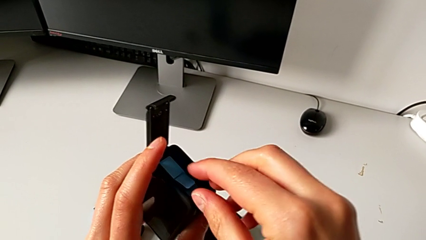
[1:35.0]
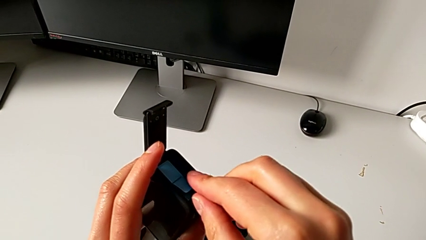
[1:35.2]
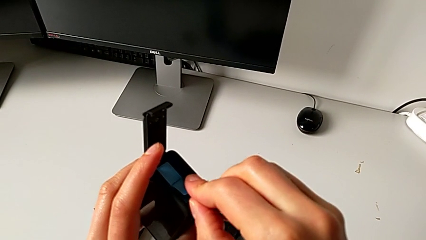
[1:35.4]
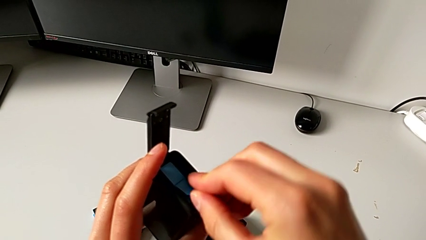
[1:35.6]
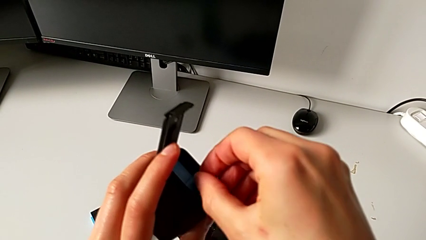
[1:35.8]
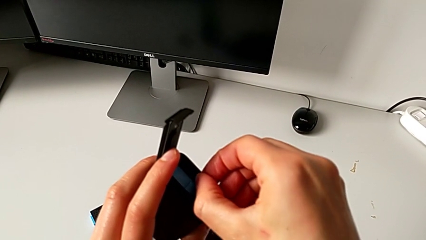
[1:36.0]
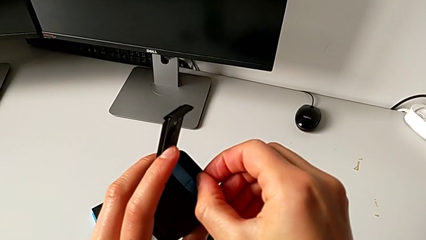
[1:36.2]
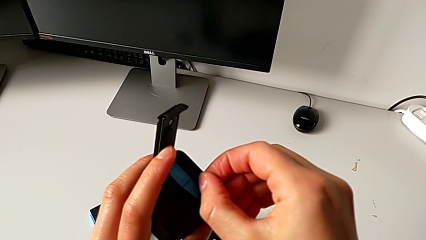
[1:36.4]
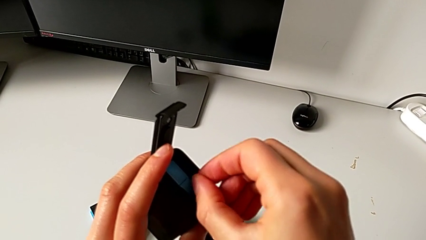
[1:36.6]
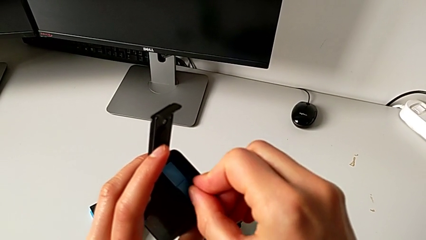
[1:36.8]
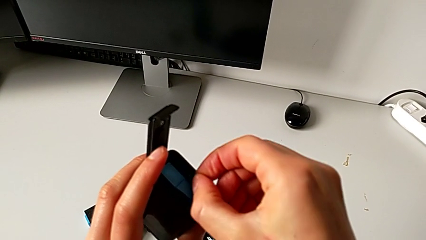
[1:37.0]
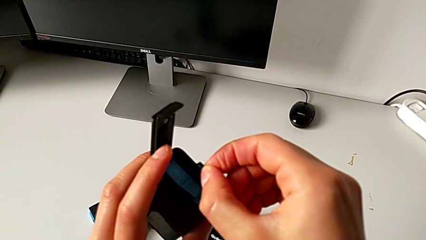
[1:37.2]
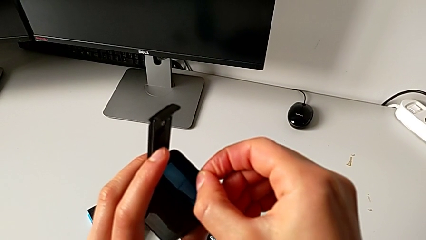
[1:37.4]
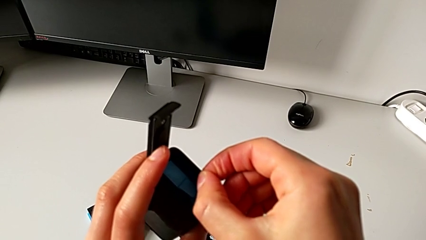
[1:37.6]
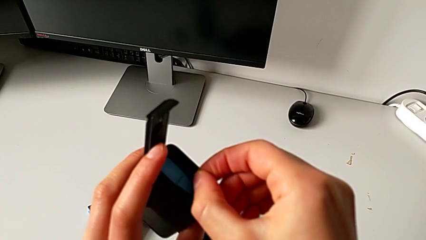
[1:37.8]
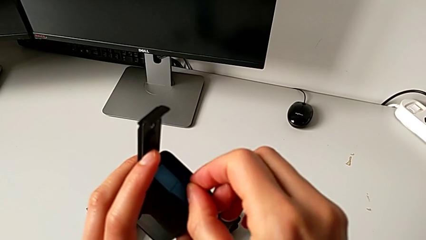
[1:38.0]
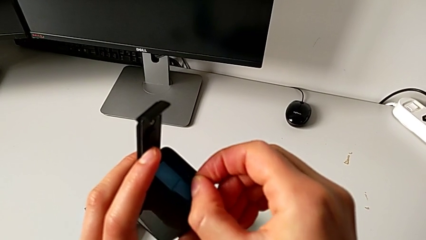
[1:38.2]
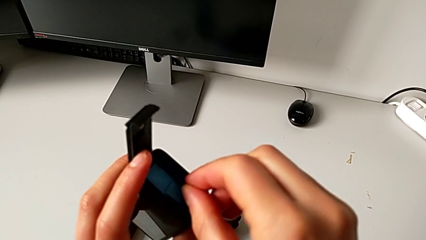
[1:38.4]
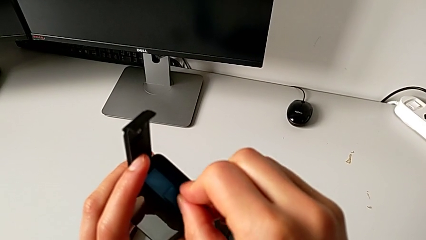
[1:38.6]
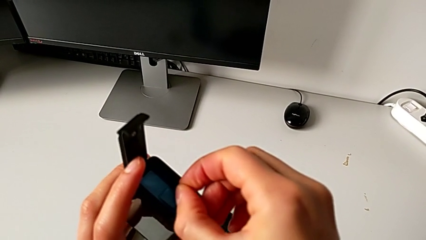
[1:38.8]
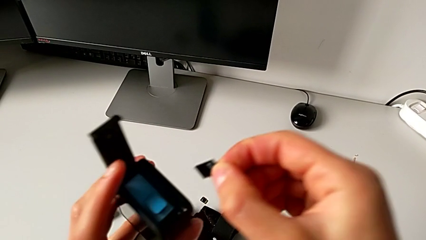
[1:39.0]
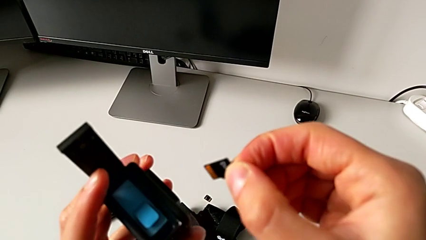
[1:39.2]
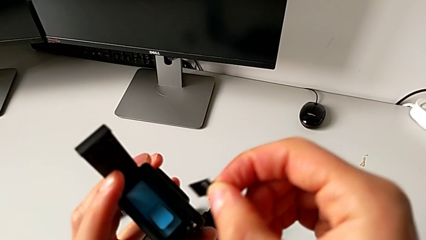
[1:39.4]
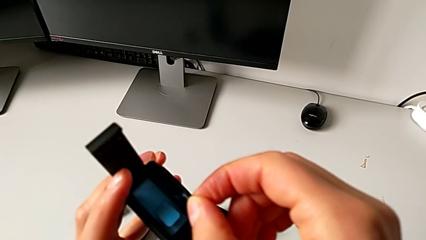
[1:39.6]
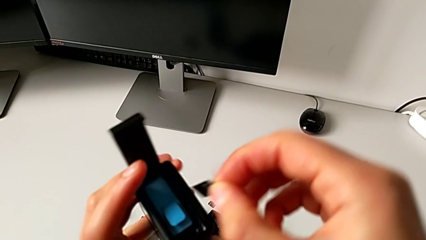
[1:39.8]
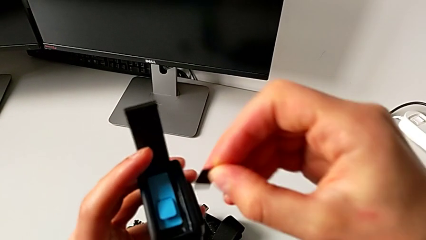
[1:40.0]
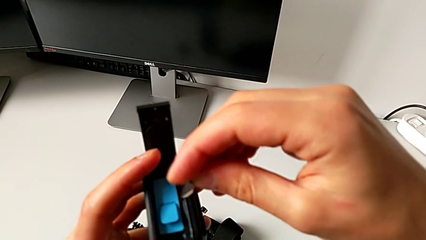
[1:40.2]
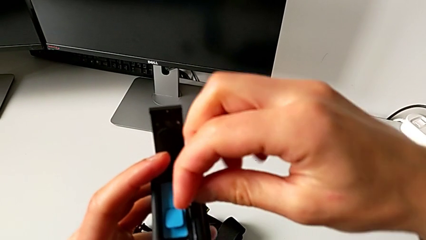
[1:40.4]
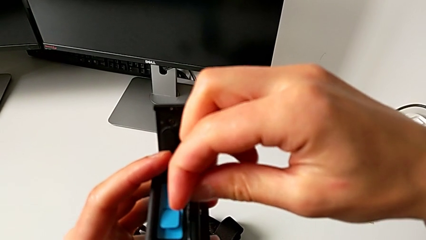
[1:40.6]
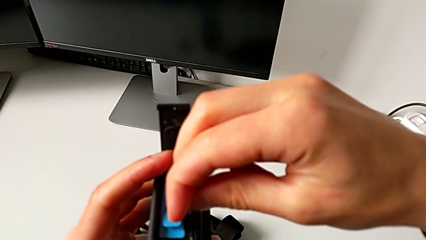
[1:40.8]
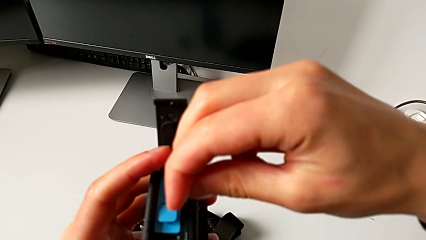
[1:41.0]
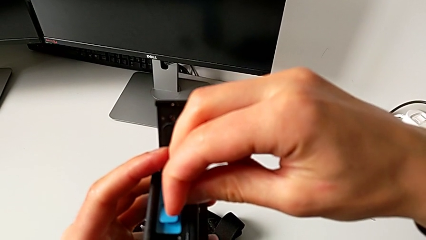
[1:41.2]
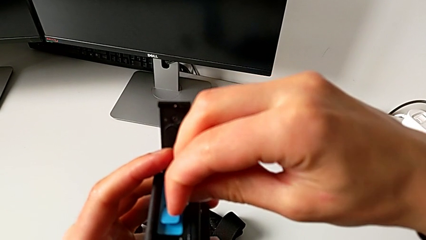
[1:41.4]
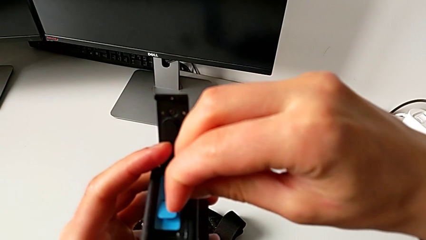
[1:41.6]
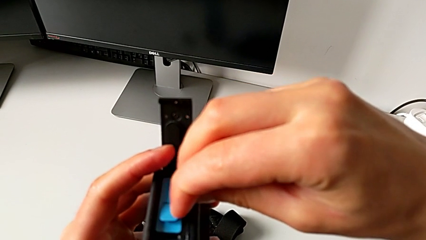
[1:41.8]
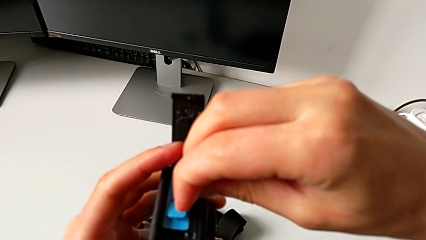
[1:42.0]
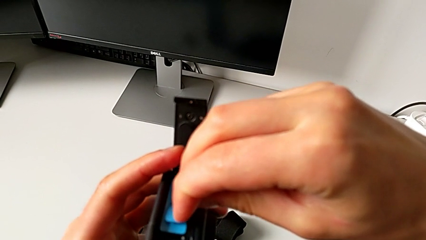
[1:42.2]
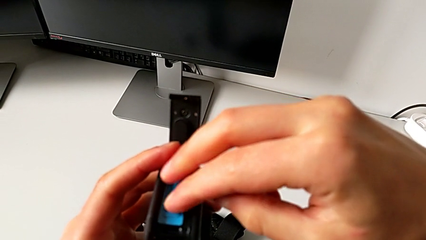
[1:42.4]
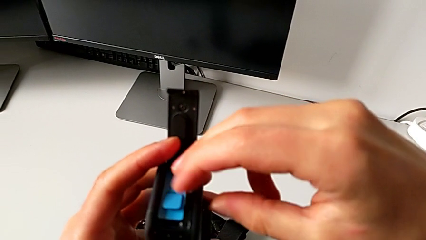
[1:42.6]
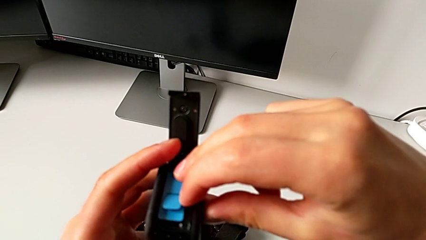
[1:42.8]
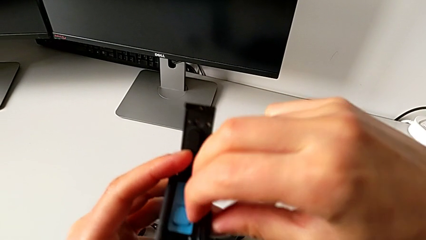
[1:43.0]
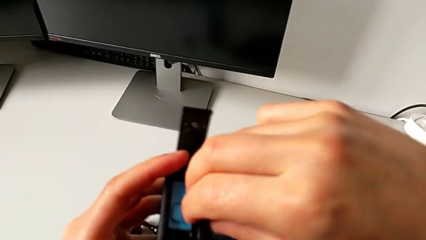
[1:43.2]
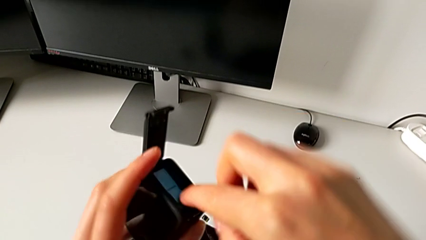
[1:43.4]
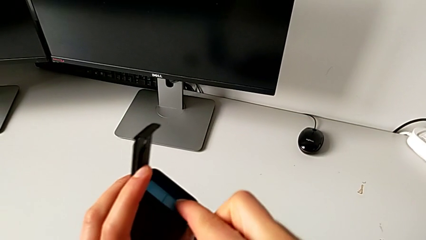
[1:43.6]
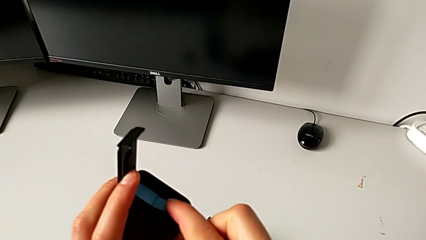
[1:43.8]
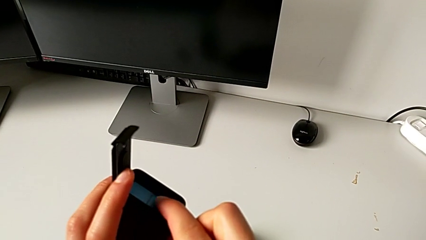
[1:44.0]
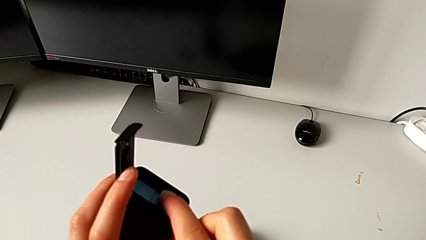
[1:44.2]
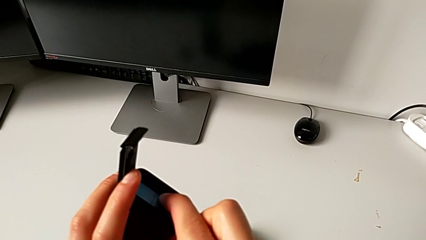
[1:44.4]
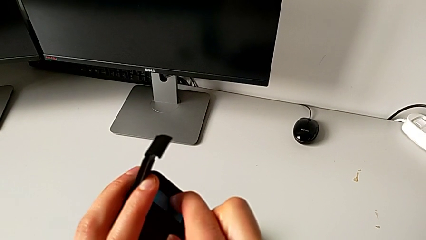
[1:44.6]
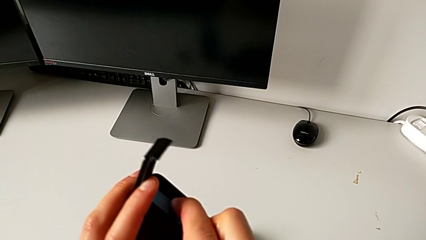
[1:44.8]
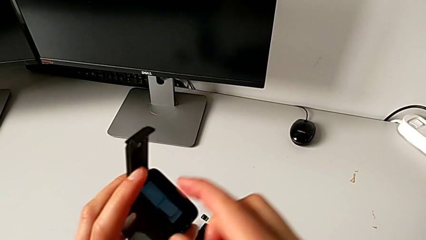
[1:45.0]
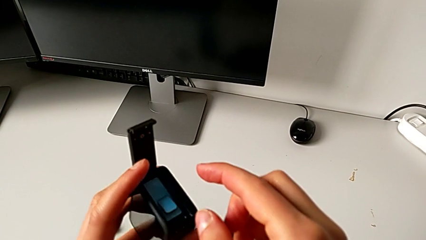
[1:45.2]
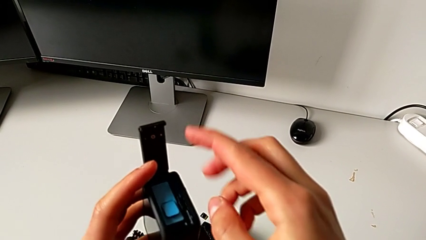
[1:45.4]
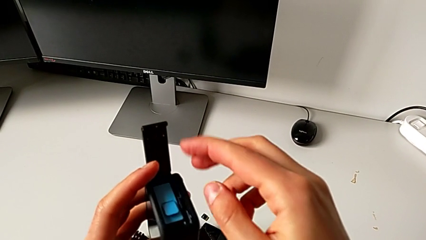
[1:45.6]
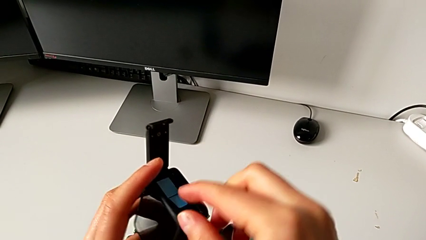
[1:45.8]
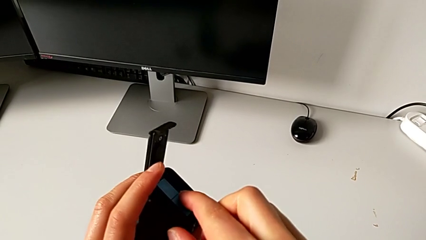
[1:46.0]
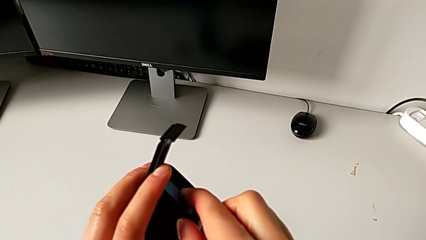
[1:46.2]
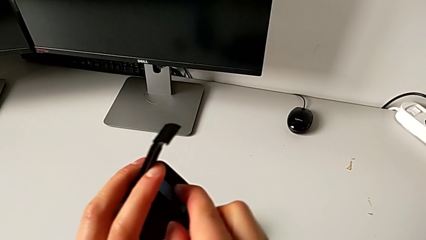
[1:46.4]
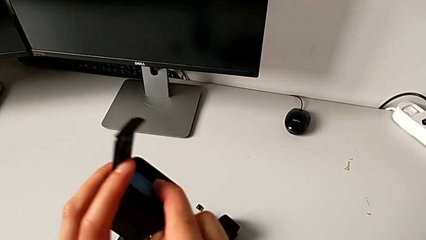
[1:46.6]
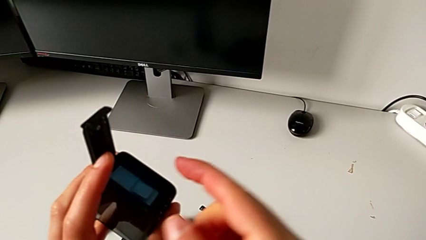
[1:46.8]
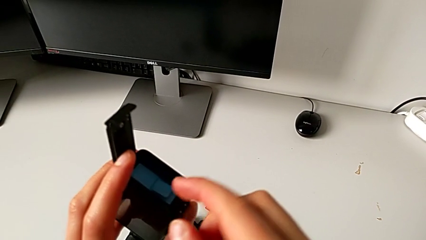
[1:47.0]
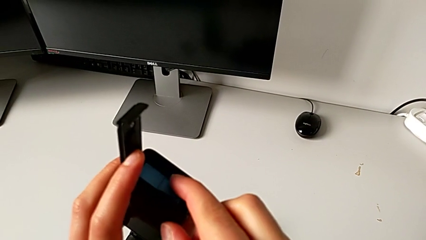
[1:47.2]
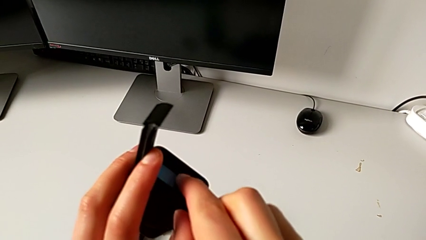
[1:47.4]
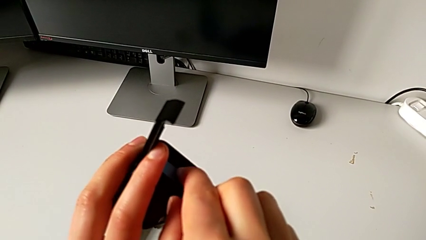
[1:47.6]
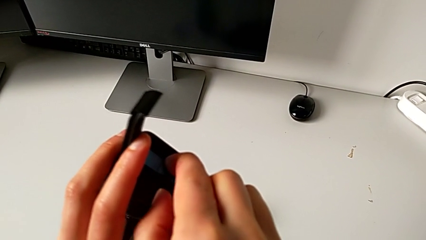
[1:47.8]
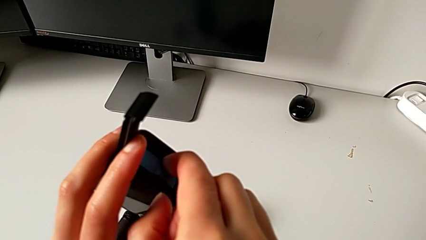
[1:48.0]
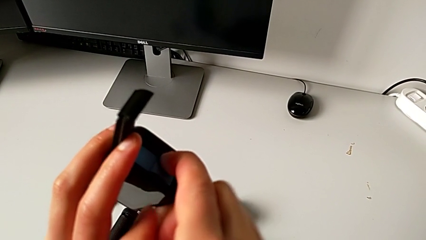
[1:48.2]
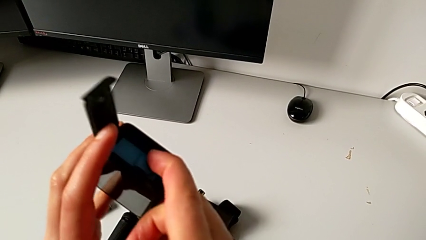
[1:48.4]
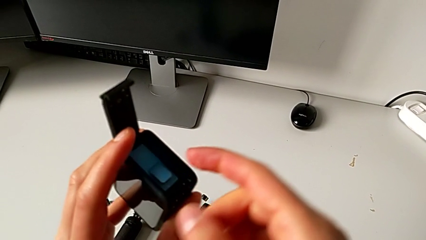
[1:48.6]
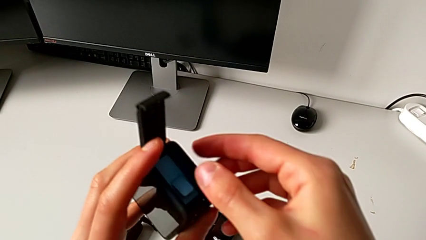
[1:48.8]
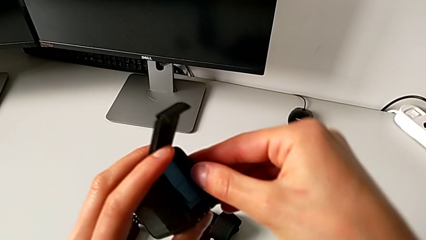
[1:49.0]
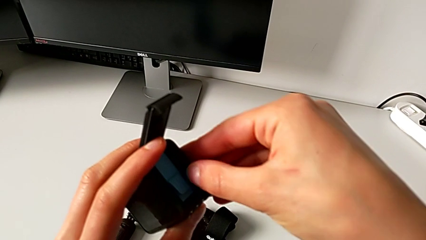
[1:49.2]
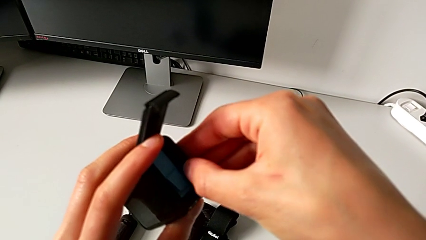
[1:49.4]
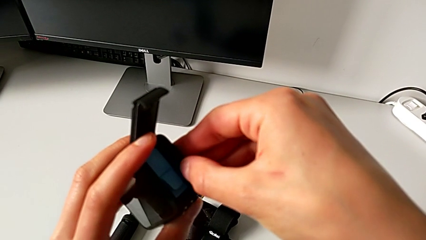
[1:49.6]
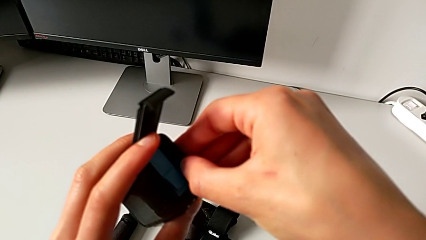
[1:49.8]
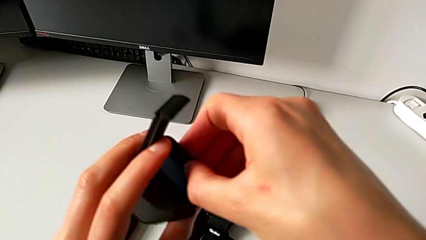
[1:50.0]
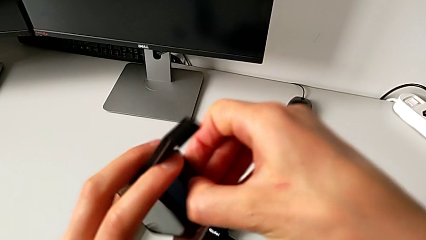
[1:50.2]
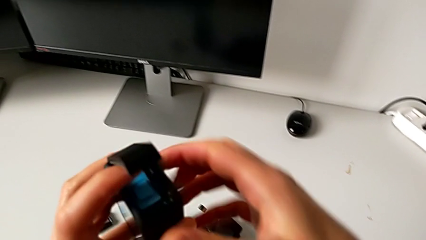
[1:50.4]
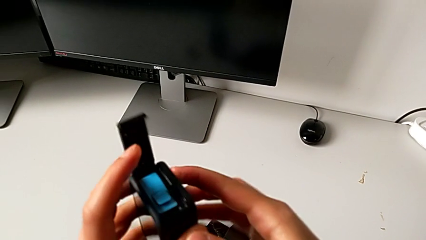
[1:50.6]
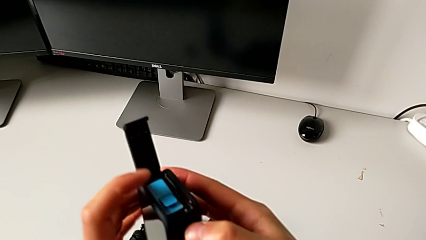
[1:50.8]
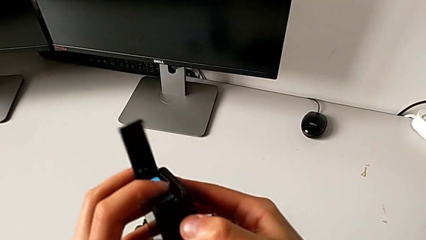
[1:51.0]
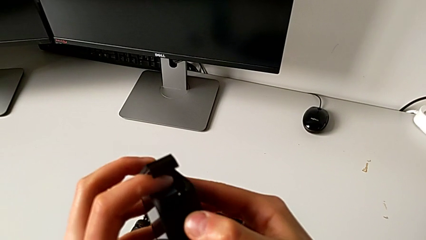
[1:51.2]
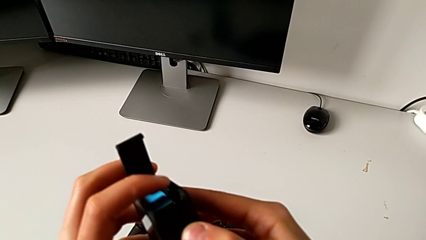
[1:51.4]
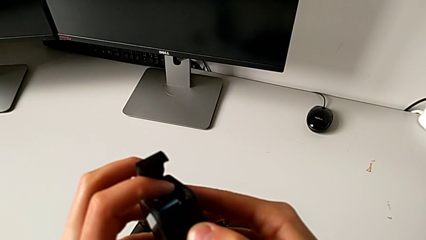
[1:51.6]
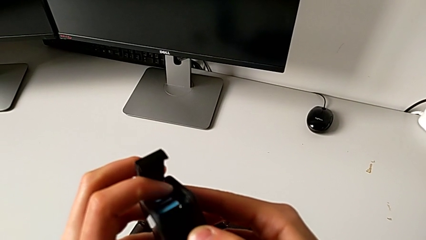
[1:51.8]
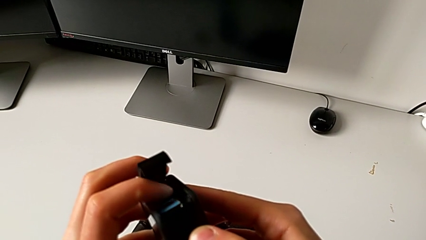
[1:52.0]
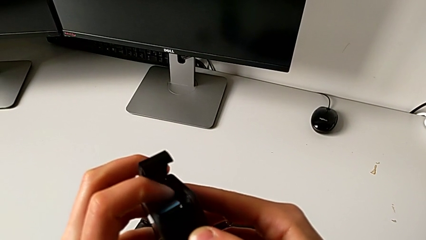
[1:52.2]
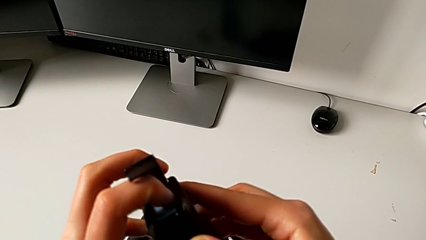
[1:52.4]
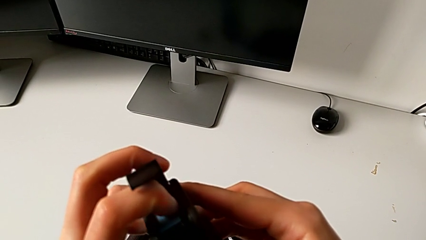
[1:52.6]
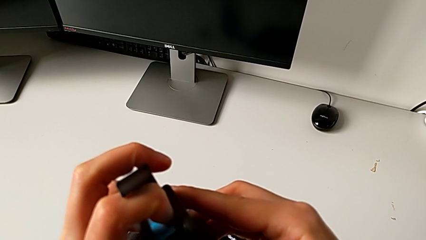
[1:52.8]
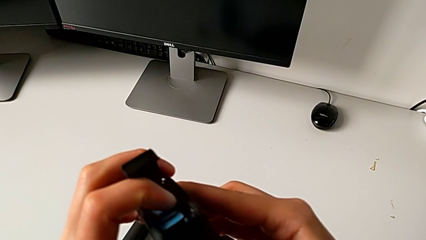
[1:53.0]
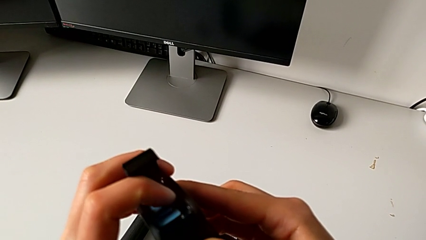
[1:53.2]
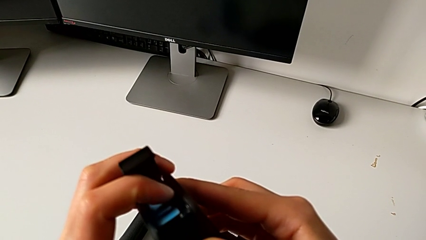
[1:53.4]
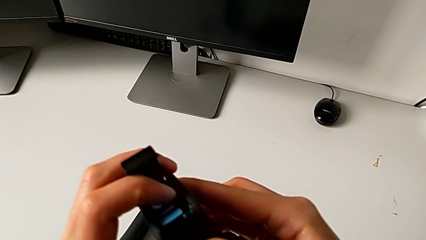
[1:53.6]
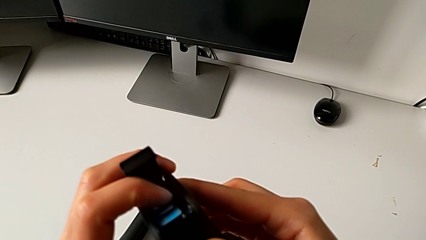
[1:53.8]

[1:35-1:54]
The camera wearer is changing the SD card. They withdraw the SD card, flip the new SD card, insert it, press it twice, push it and press it.
